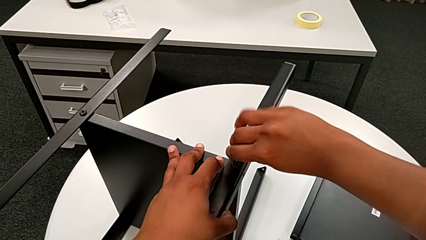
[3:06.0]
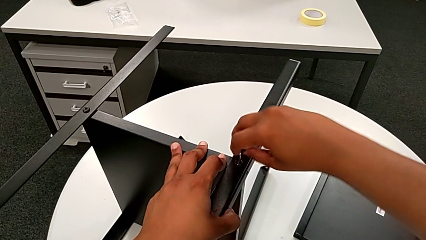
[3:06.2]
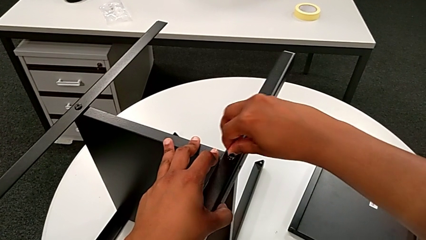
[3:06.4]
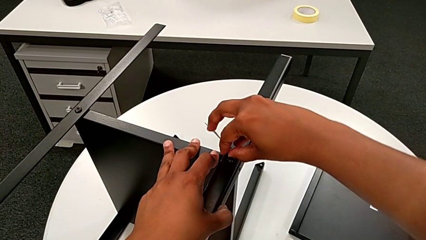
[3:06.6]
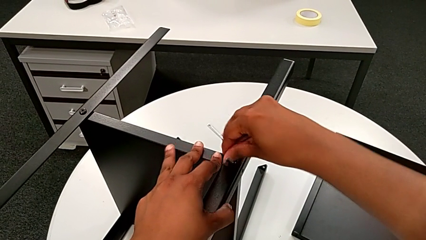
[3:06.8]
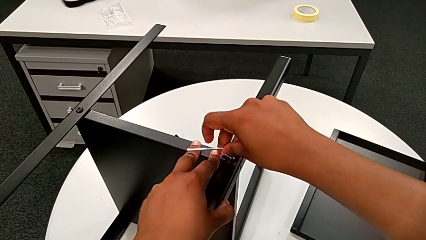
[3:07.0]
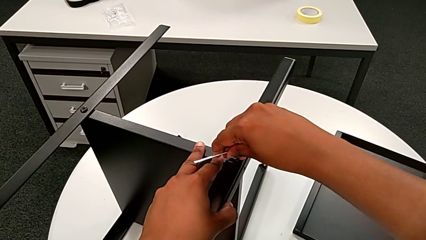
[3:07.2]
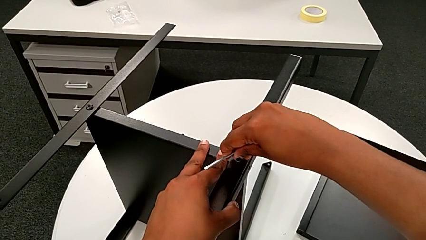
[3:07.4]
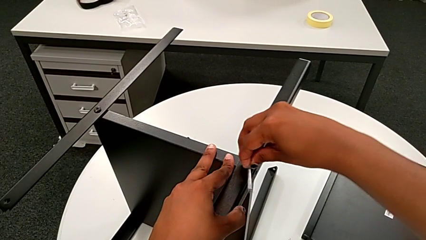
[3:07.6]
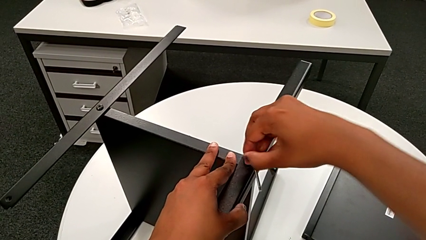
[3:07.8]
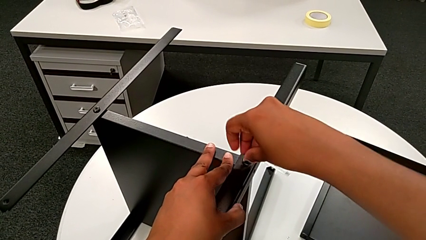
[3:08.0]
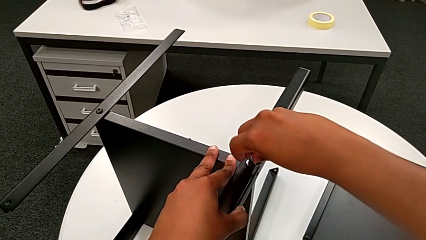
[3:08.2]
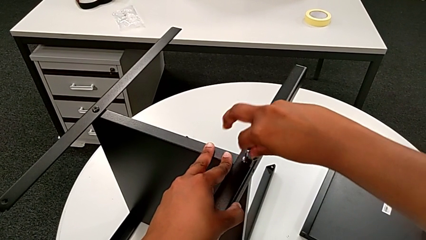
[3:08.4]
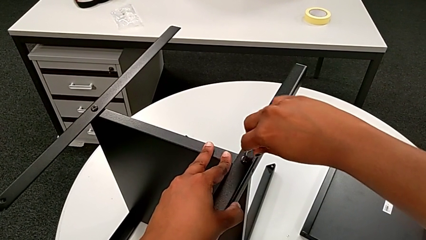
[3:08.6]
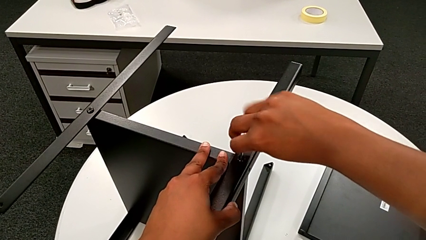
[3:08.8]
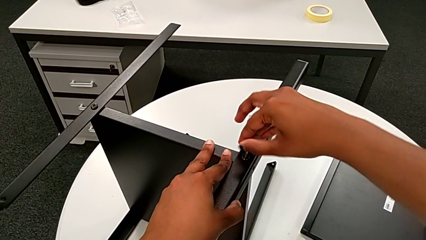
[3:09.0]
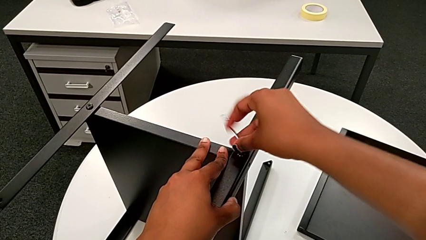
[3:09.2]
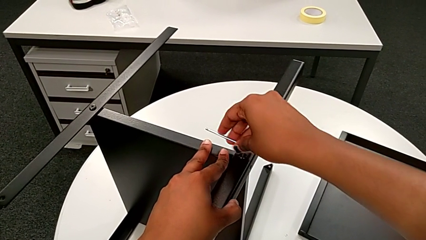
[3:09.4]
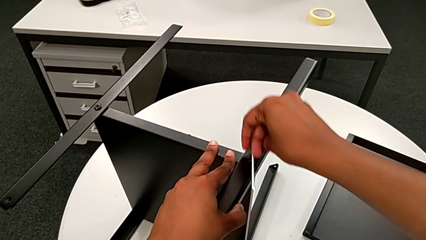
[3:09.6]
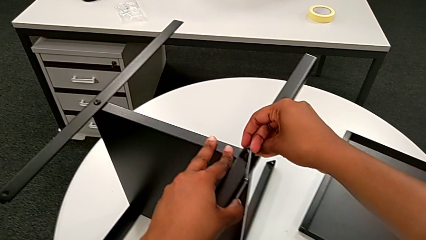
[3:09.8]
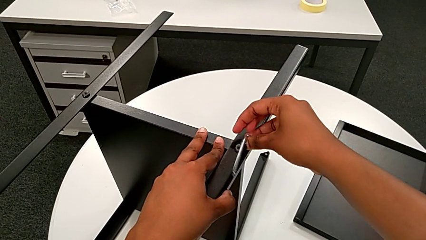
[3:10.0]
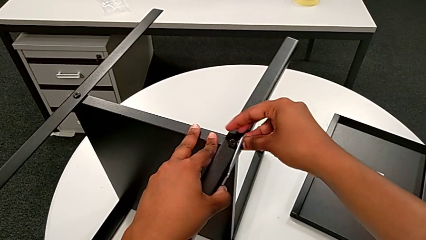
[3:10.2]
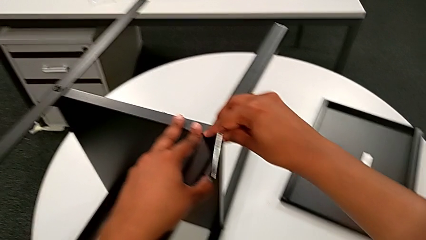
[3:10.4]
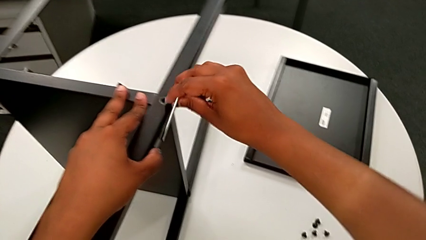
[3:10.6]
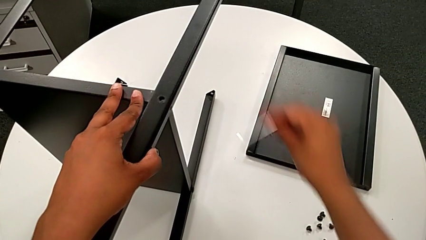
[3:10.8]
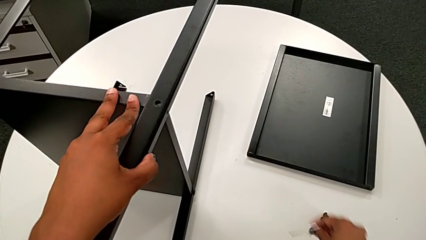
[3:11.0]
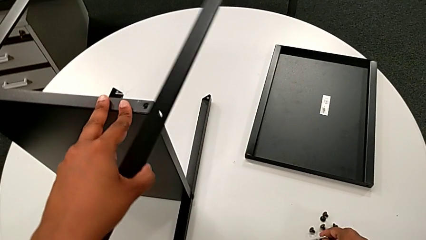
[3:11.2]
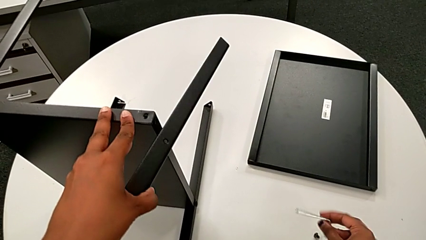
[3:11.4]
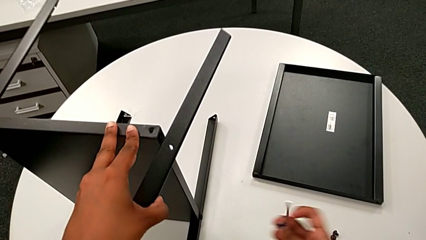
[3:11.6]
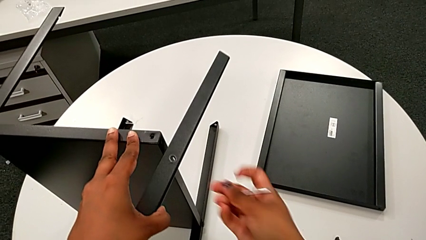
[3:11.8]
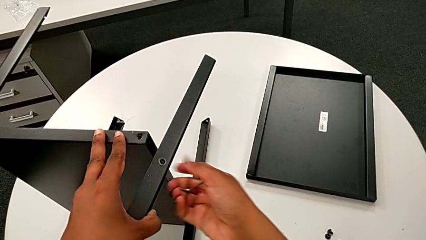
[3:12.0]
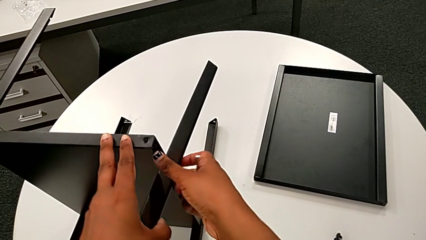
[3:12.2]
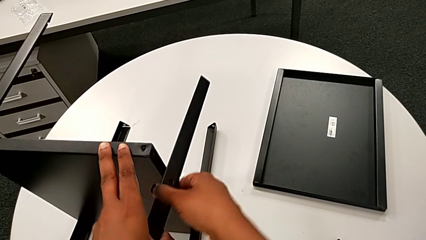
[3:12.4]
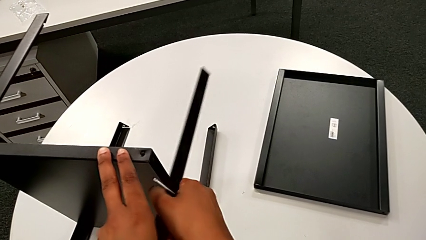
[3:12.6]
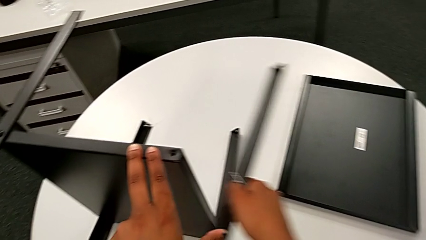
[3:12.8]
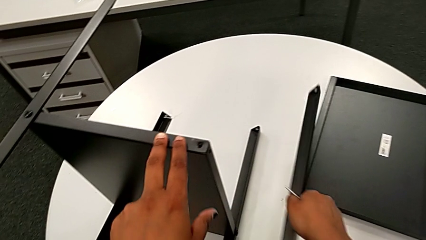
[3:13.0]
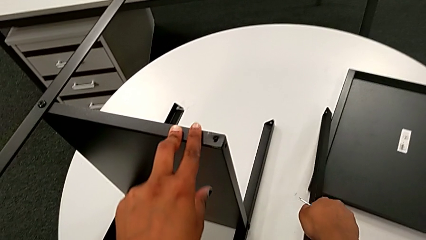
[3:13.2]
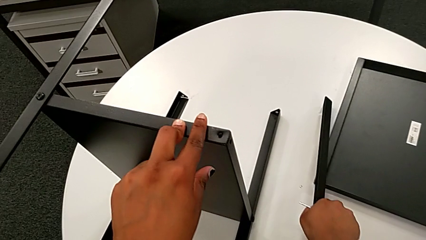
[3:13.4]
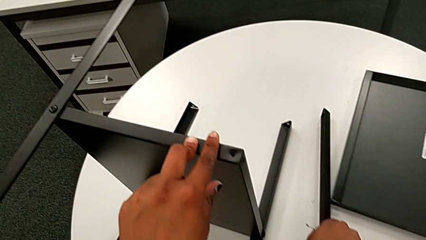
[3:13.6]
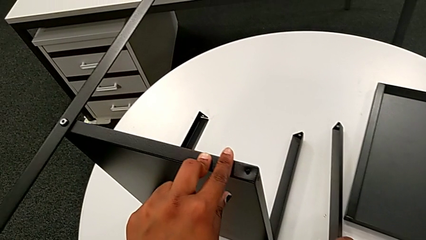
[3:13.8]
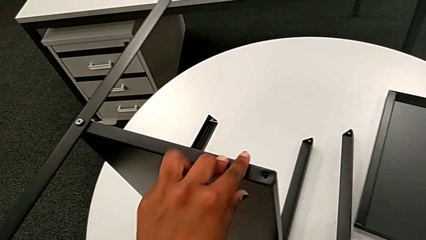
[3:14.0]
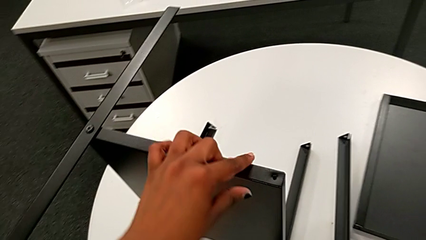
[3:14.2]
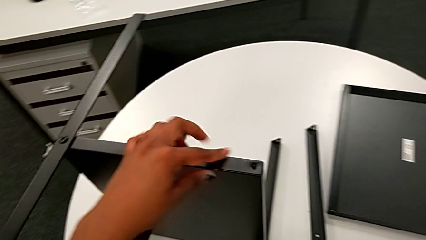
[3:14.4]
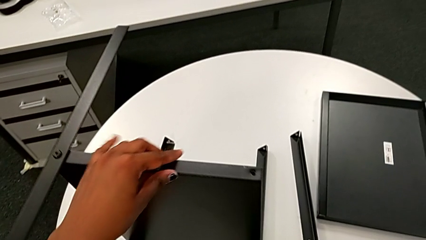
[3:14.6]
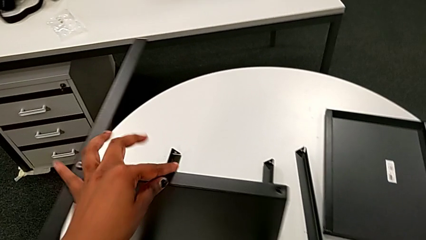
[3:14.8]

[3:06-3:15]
The camera wearer is unscrewing the first leg of the shelf. They unscrew the second hex socket head, wrongly drop the Allen wrench, grab the second hex socket head, place it, grab the first leg and place it.

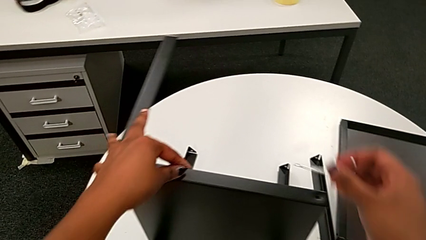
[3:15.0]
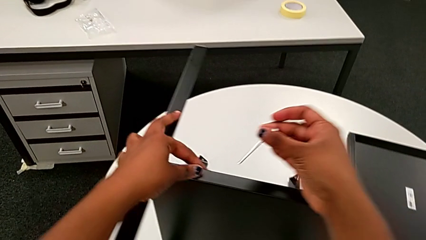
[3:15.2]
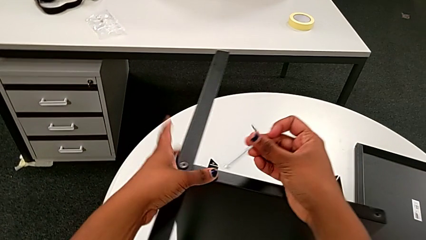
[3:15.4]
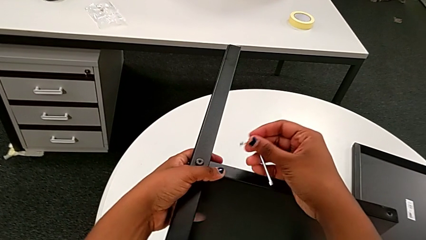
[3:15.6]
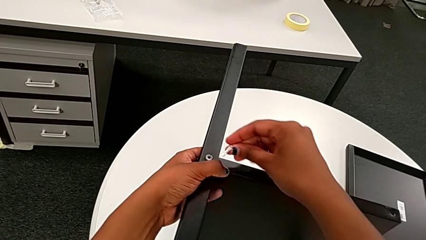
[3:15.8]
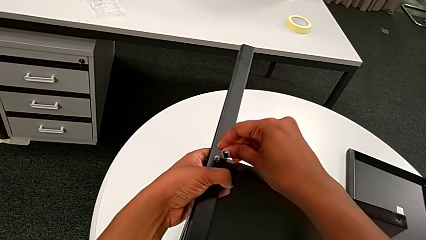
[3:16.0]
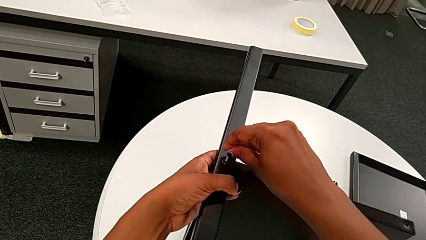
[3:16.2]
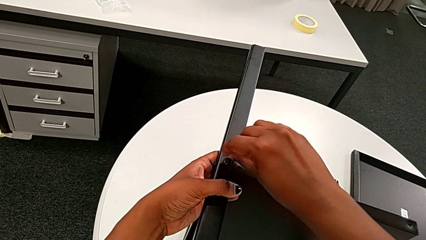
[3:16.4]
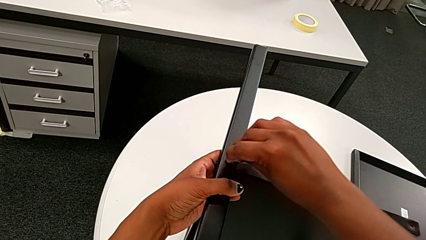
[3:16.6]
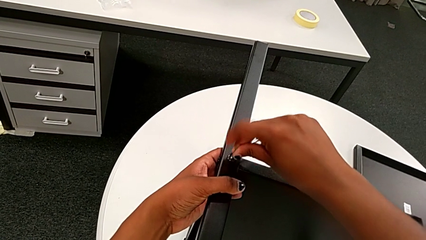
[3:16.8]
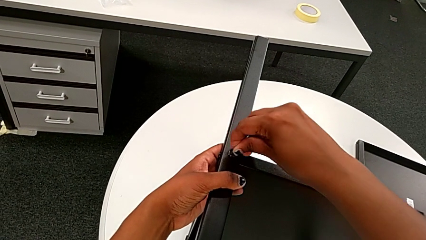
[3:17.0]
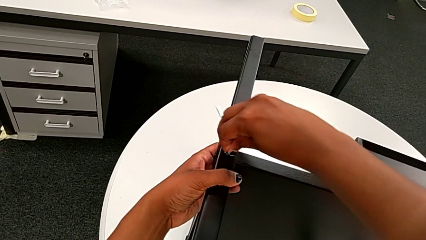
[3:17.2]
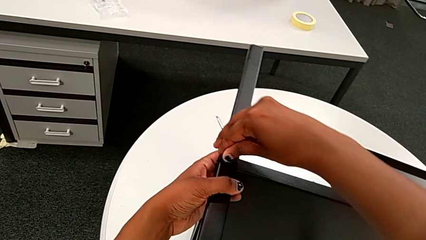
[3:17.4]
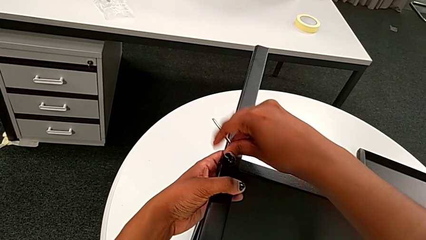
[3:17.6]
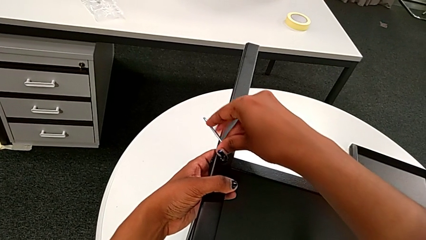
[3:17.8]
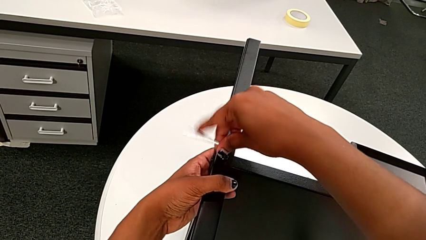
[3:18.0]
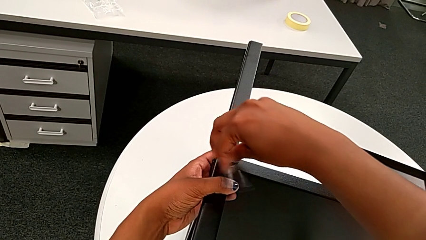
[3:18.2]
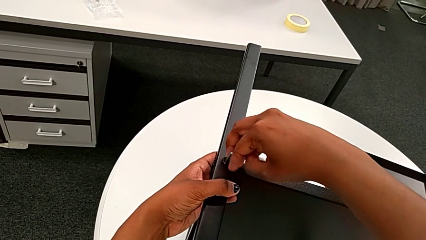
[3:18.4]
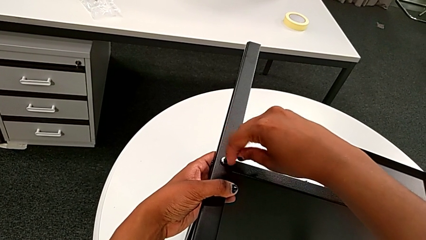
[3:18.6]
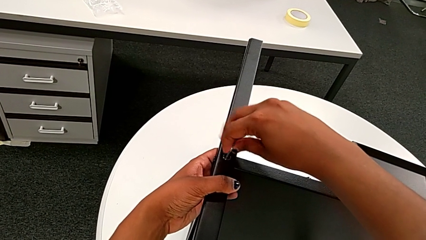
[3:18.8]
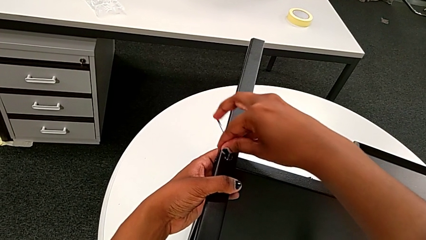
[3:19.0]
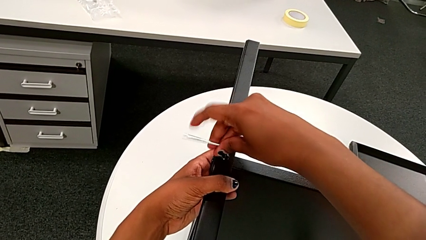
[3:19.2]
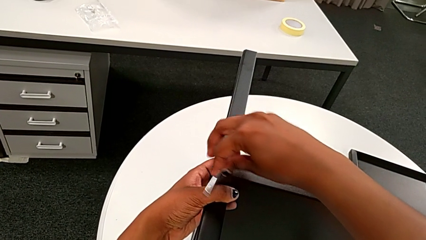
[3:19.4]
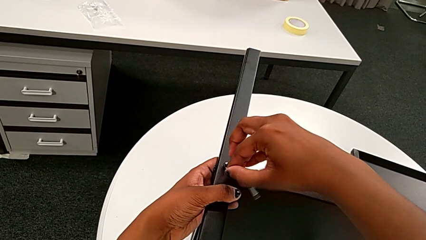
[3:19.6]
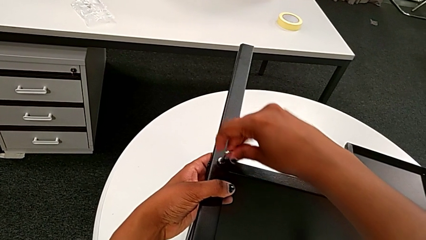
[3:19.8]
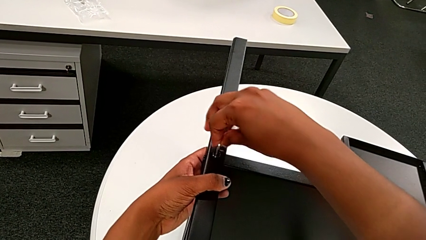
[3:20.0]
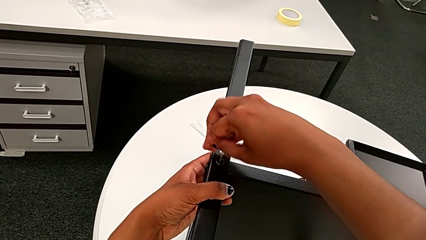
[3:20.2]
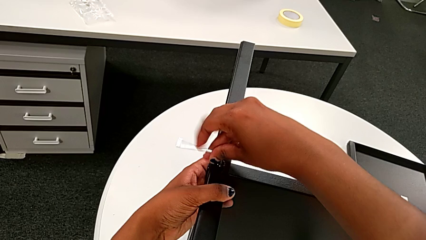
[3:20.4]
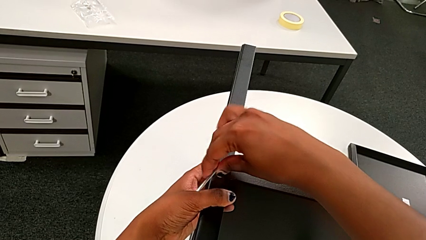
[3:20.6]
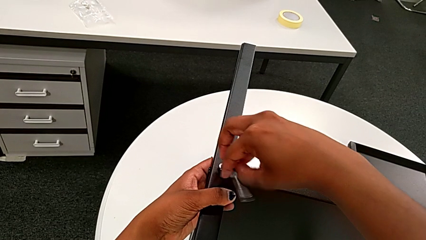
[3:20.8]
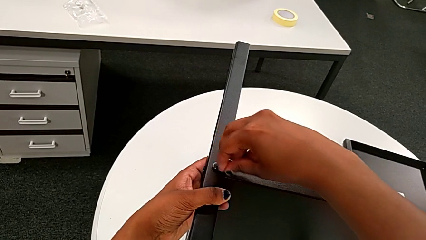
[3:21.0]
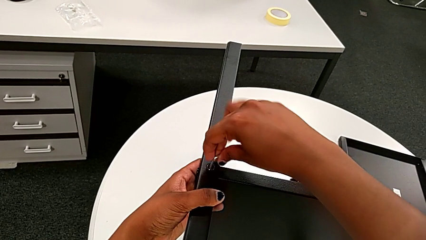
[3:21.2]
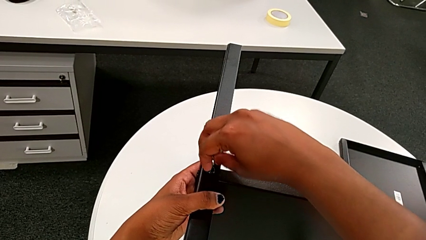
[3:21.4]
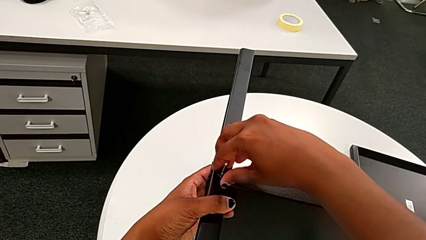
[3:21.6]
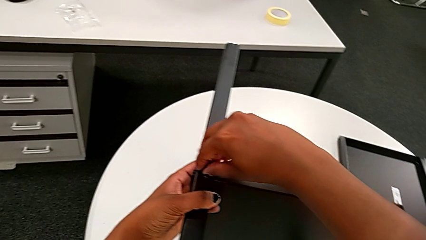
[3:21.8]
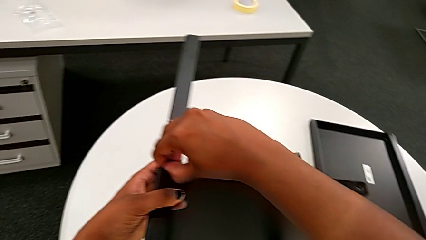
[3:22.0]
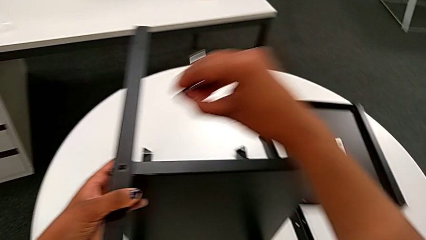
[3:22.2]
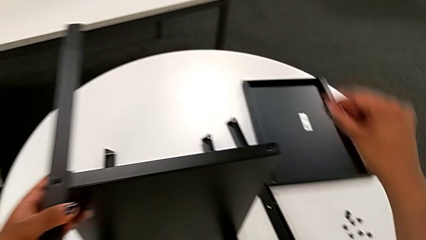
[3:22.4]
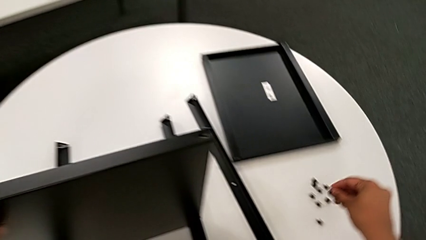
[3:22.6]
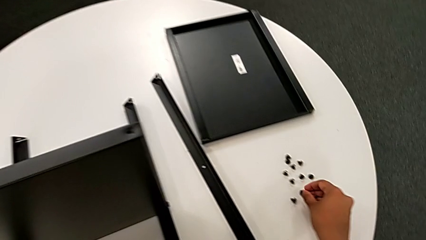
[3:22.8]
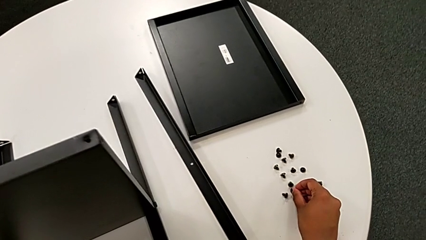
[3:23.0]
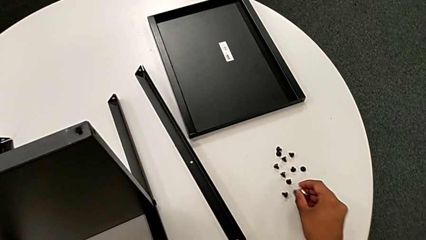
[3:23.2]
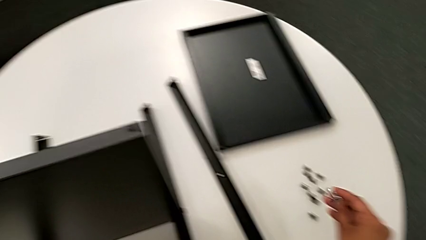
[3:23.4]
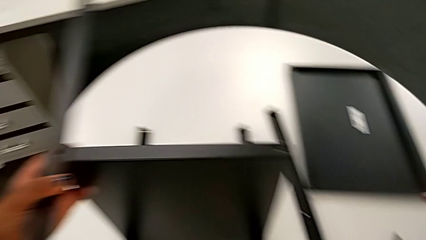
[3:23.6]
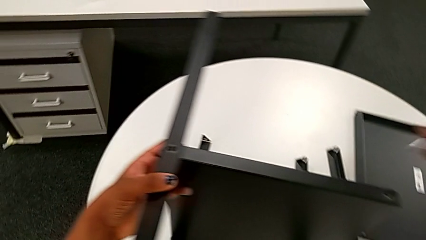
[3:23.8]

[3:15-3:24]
The camera wearer is unscrewing the second leg of the shelf. They insert the third Allen wrench, unscrew the third hex socket head, withdraw the Allen wrench, grab the third hex socket head and place it.
